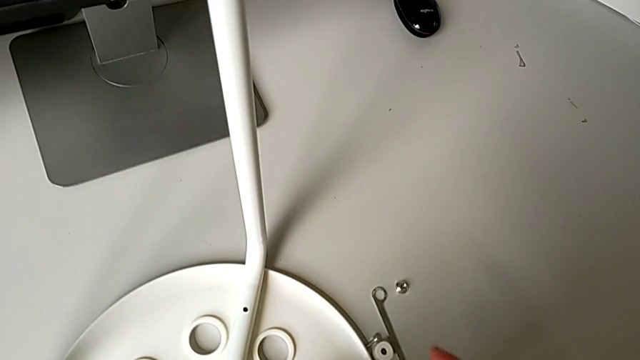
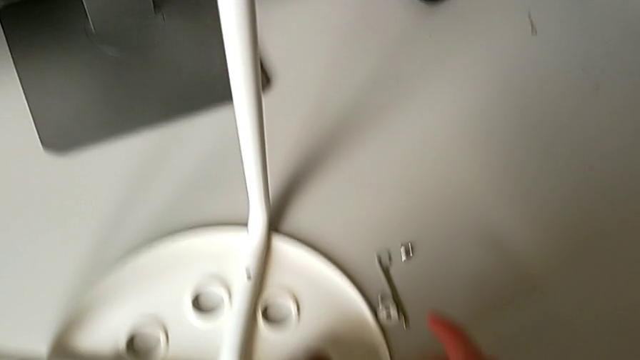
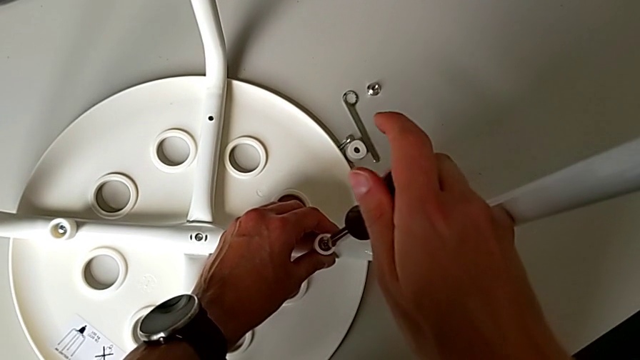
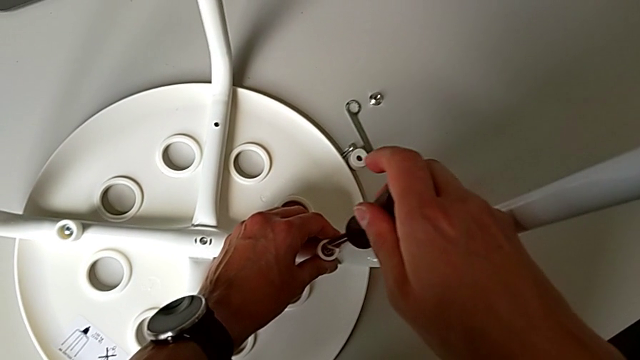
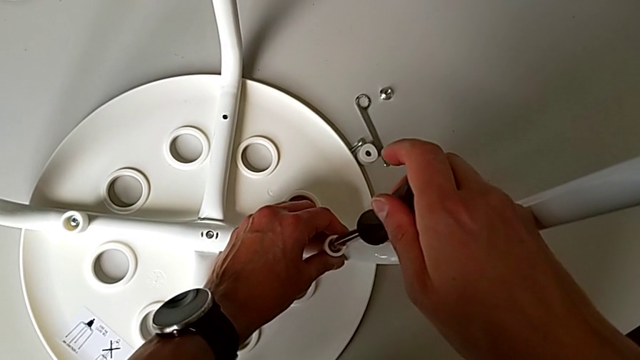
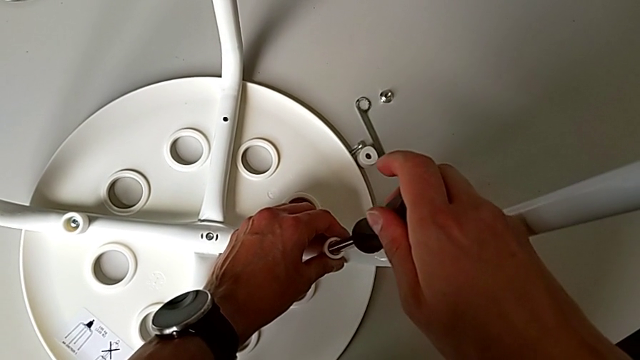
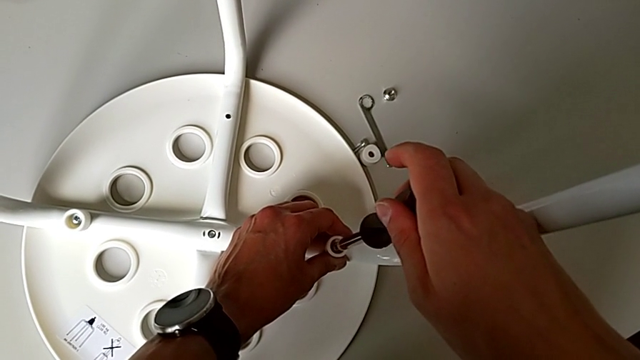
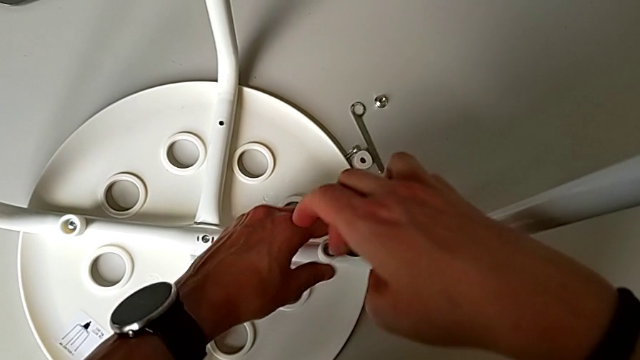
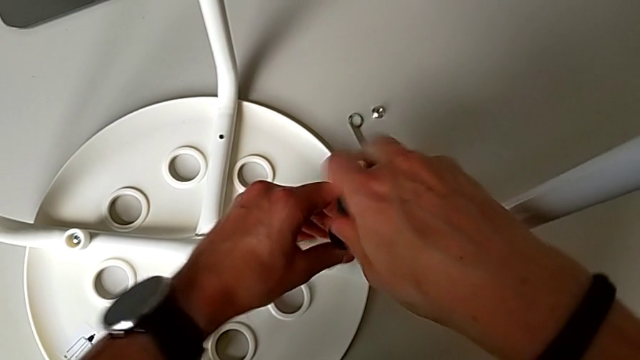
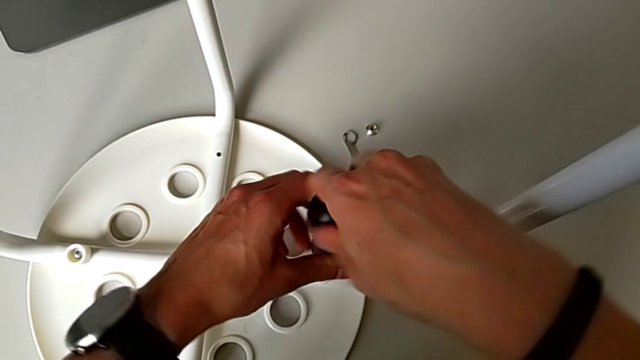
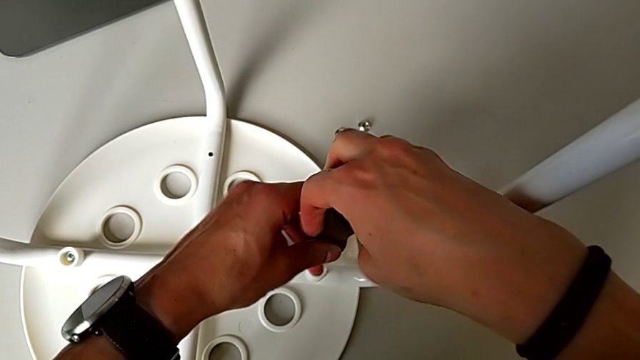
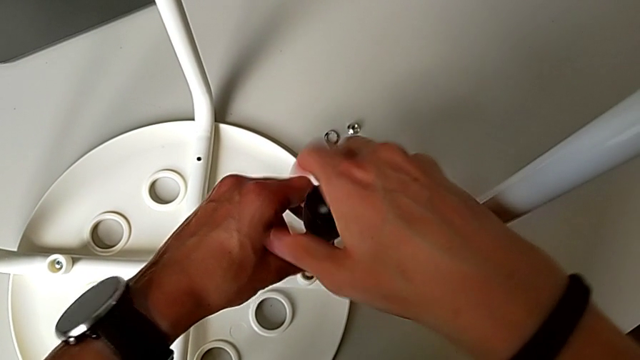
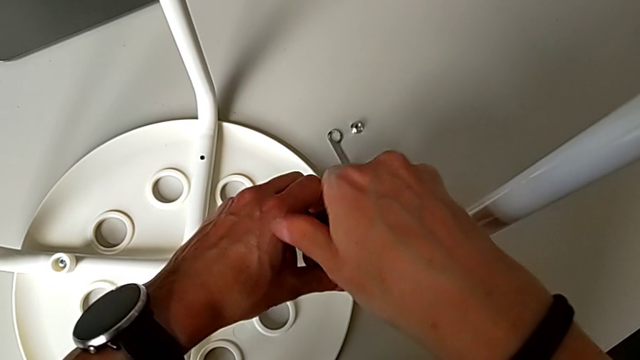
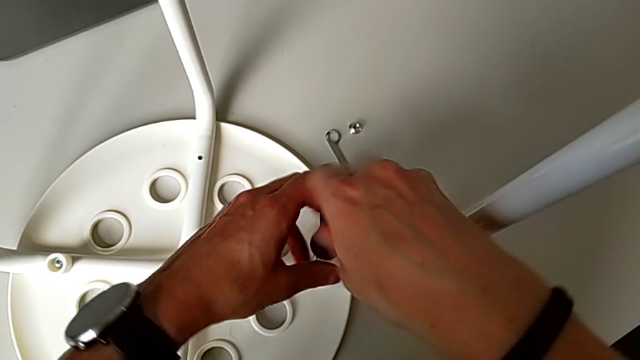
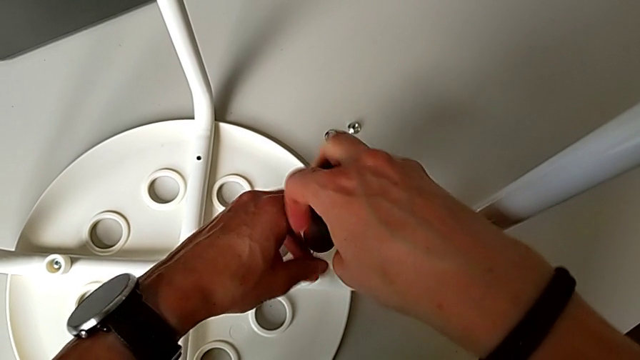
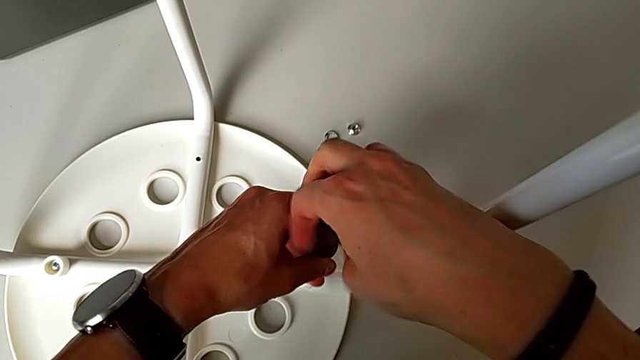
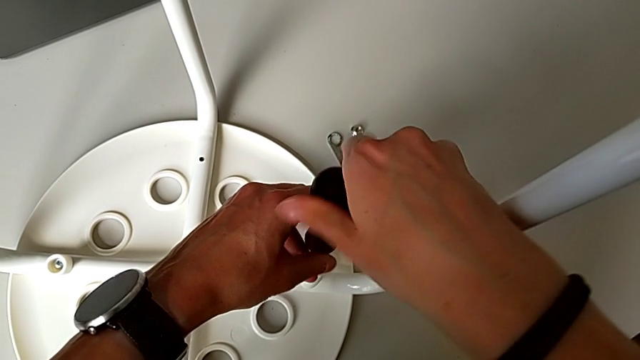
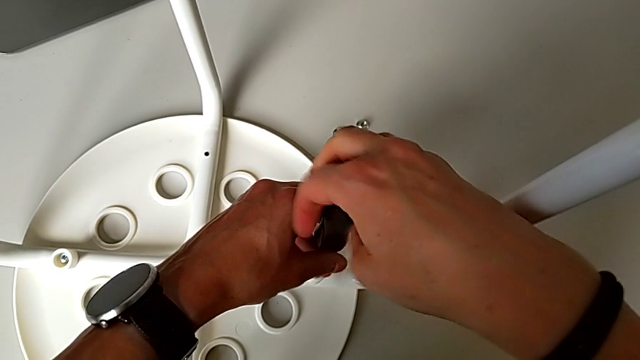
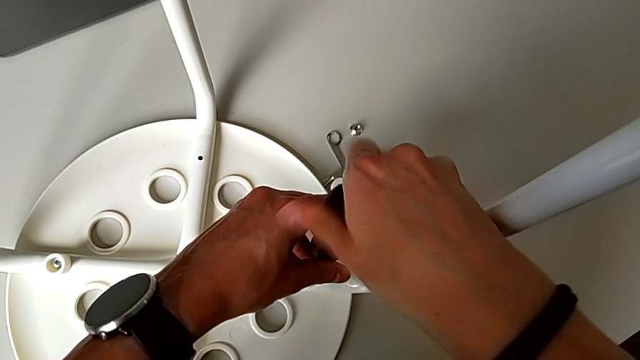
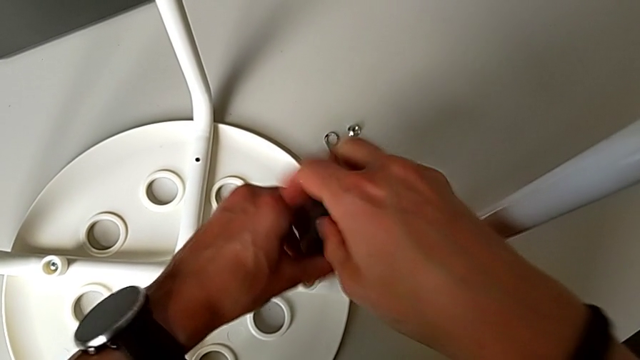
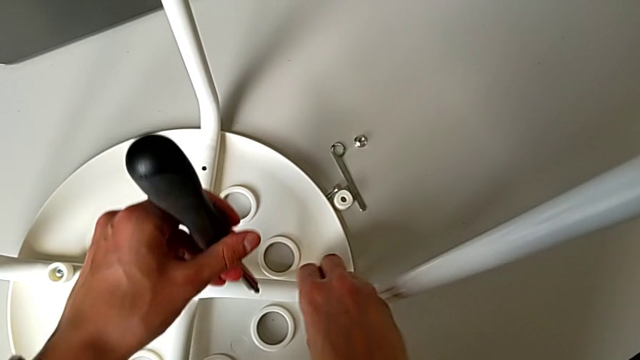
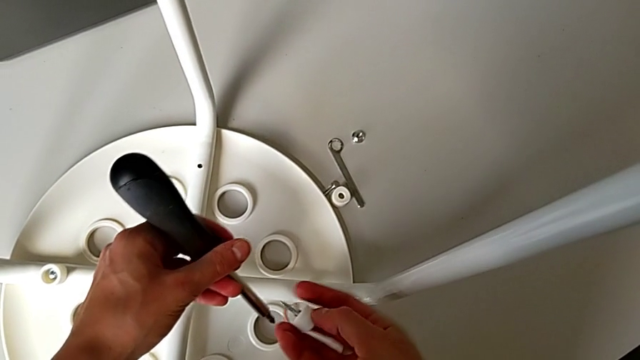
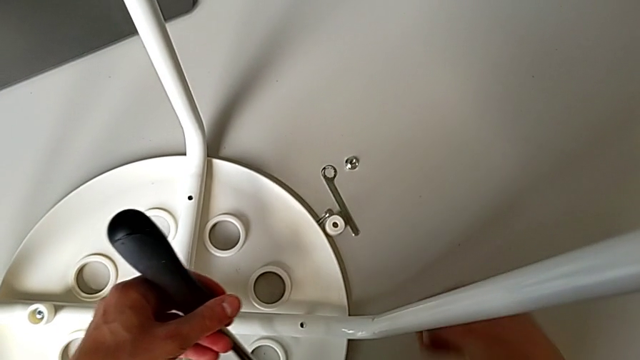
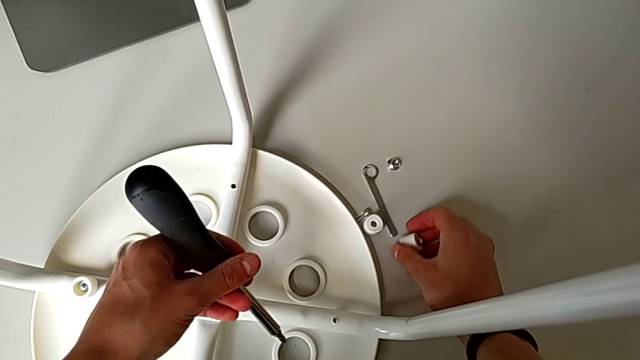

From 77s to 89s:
The camera wearer uses the screwdriver to unscrew the second screw. They insert the screwdriver, unscrew the second screw, withdraw the screwdriver, disassemble the second screw and place it.

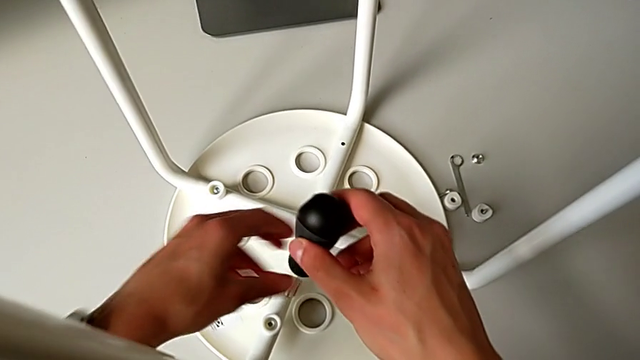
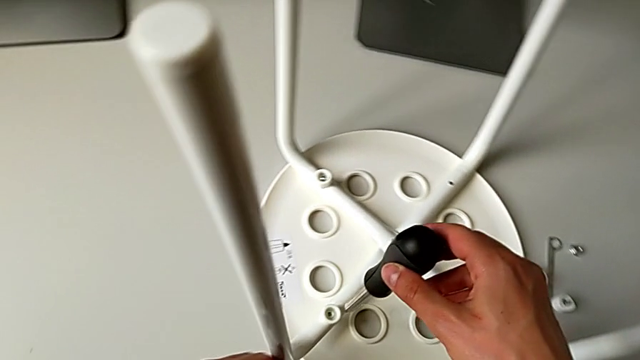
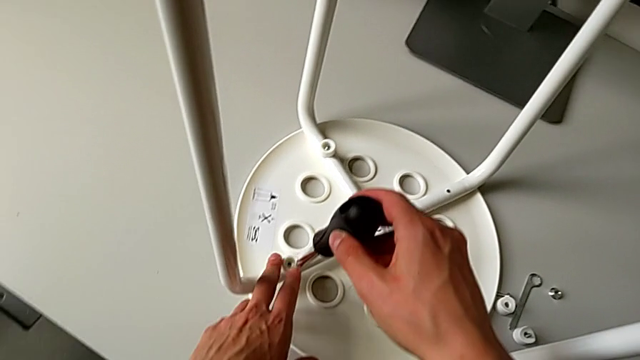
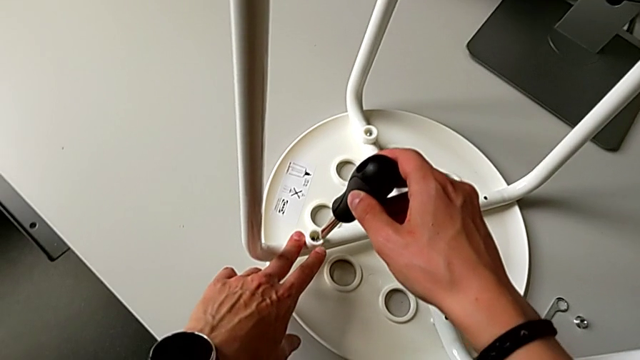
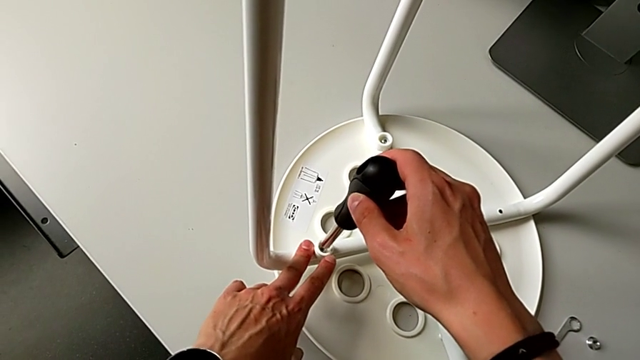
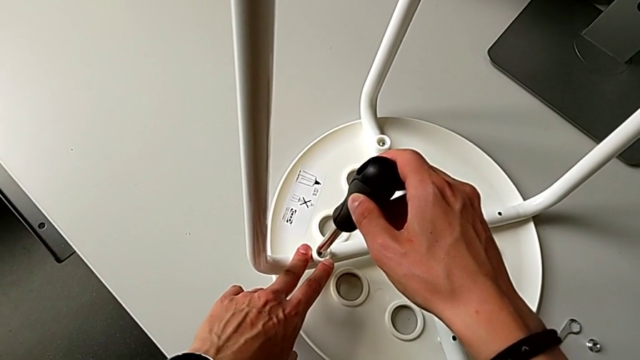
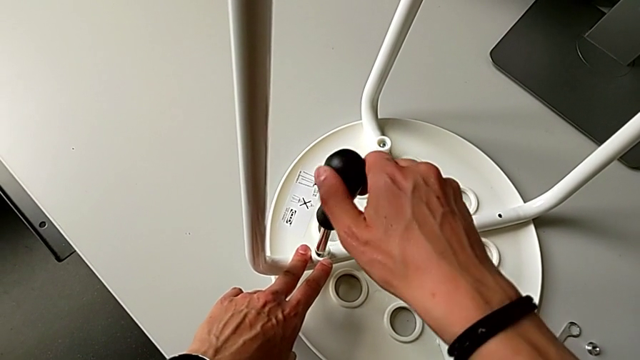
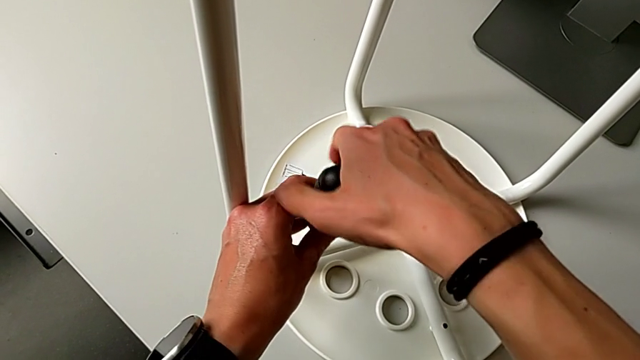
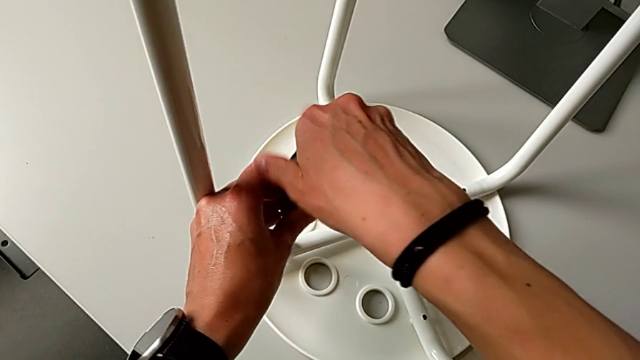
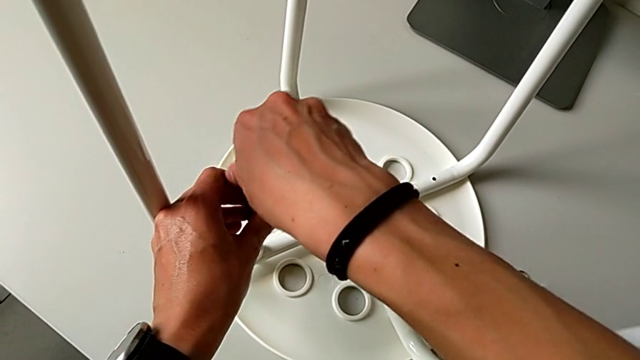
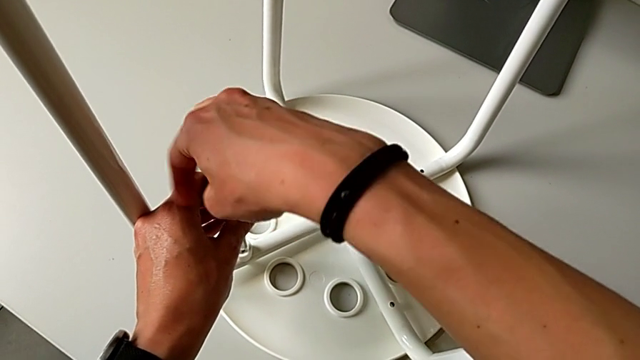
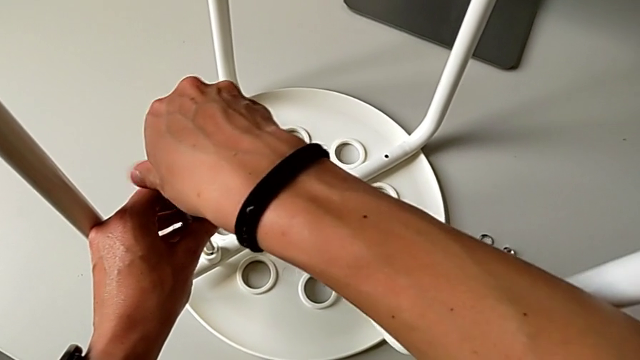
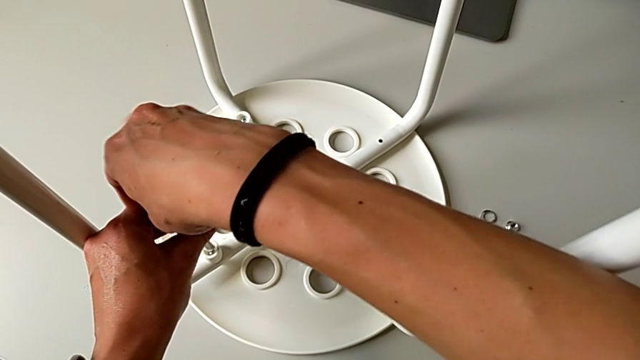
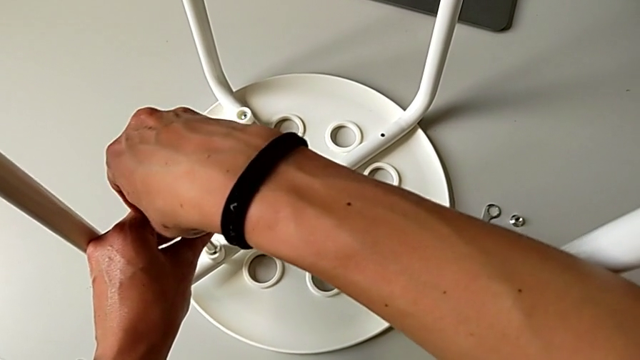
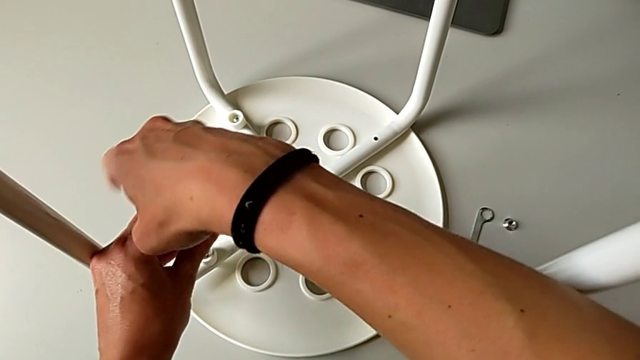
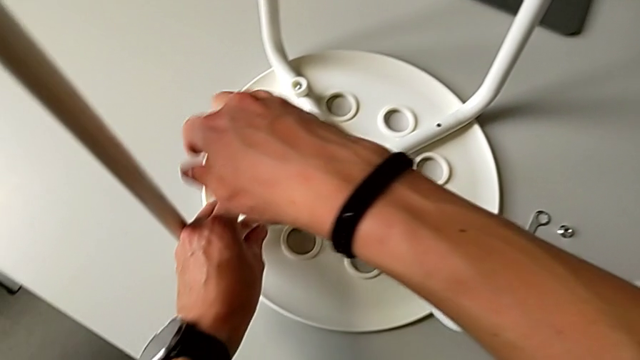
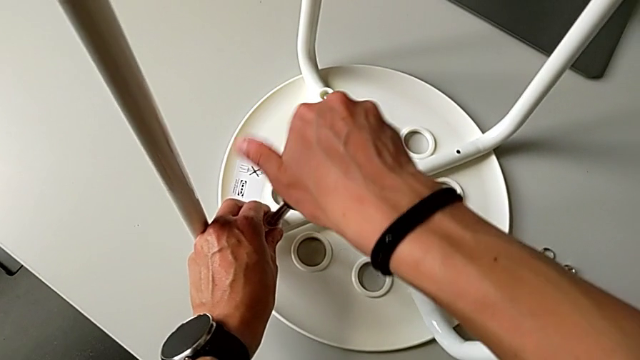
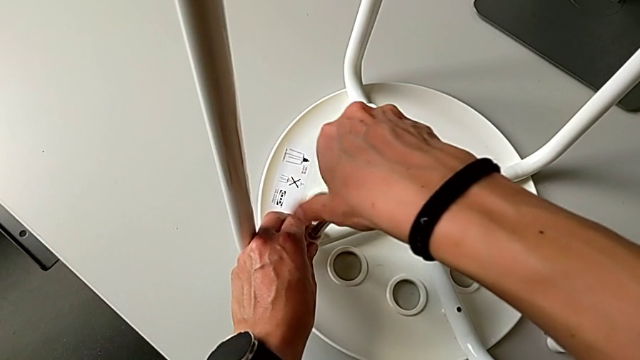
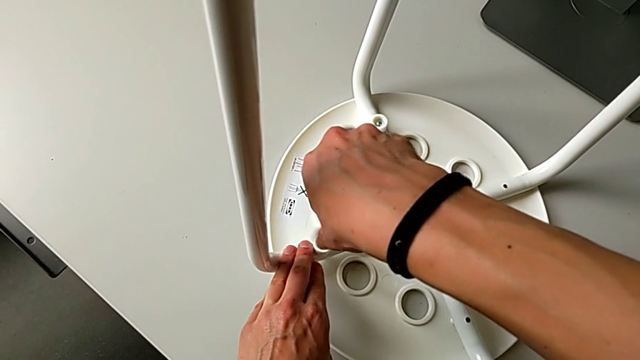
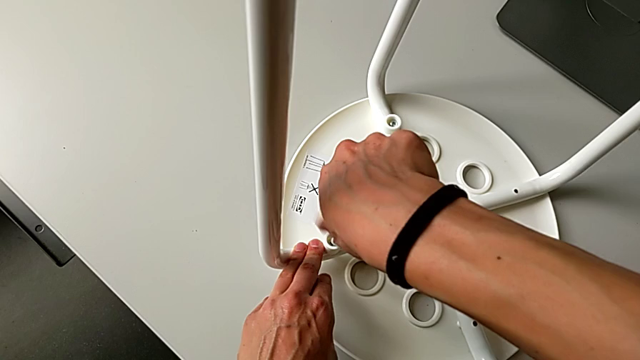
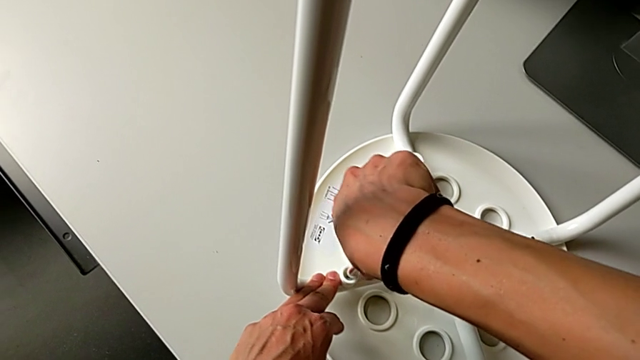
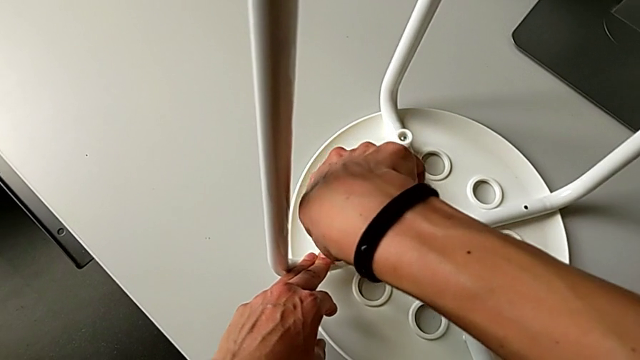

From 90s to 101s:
The camera wearer is screwing the third screw with the screwdriver. They insert the third screwdriver and unscrew the third screw.
